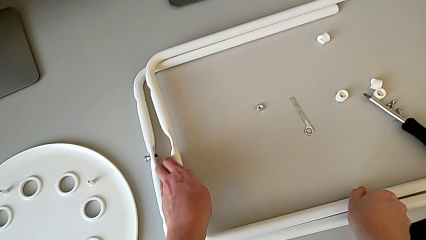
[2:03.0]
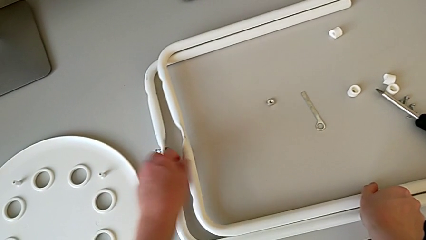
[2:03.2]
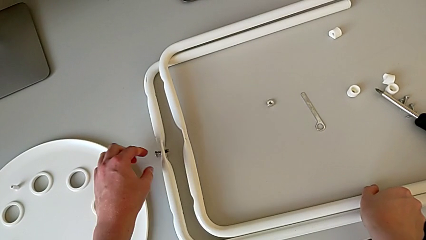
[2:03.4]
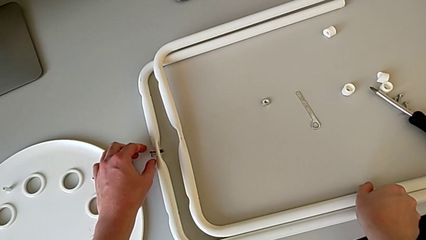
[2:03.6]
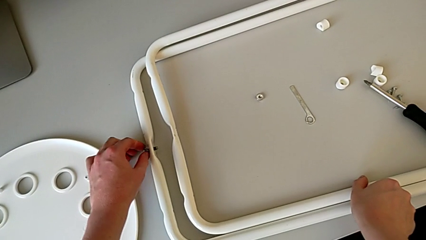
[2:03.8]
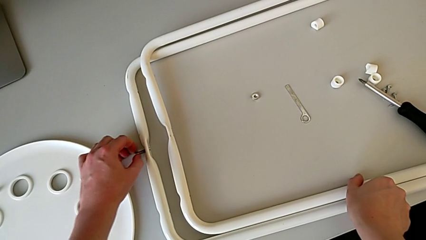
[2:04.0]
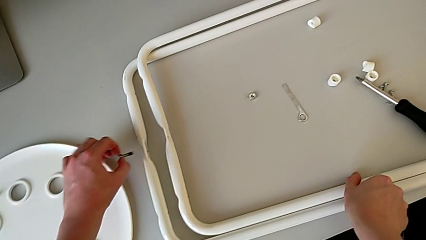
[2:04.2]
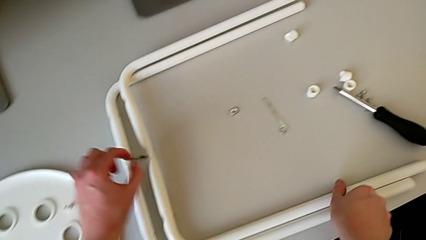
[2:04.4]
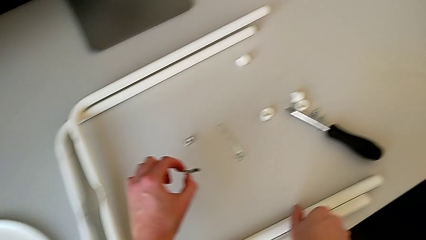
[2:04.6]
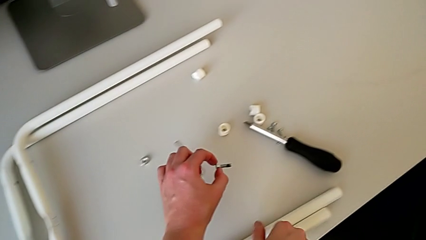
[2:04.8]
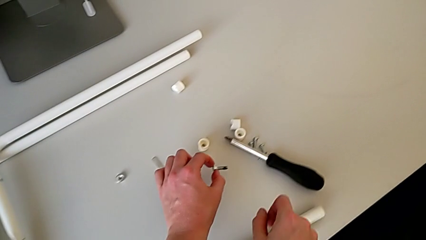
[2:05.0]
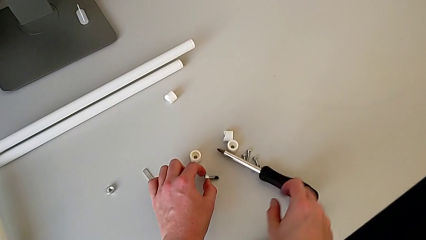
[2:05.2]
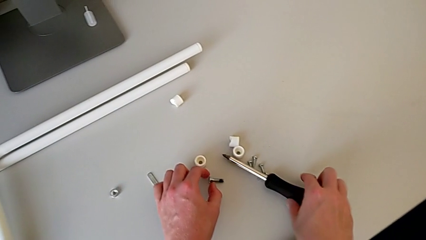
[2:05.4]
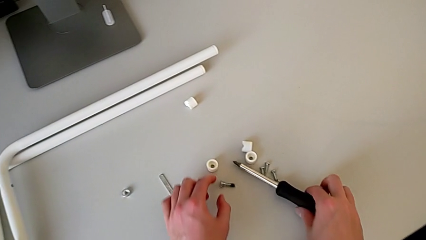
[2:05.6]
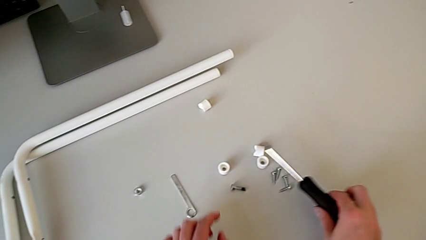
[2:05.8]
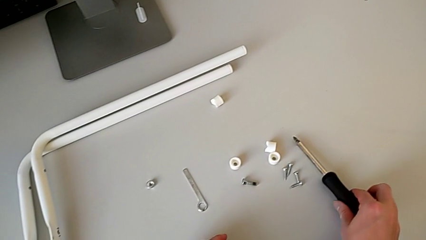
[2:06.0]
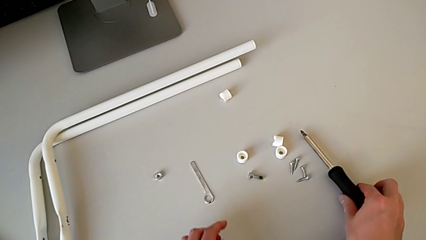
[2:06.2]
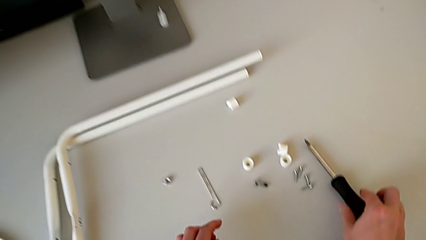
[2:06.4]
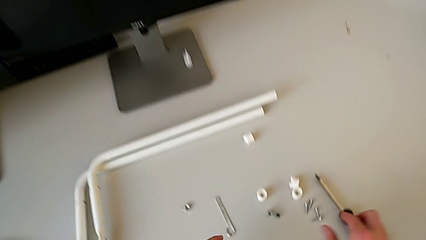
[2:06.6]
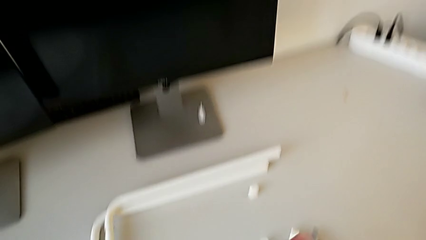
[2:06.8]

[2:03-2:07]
The camera wearer is disassembling the legs of the chair. They approach the middle bolt, disassemble it, lift it, place it, grab the screwdriver and place it.
